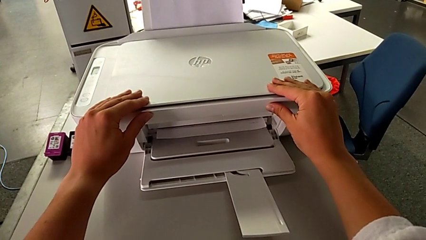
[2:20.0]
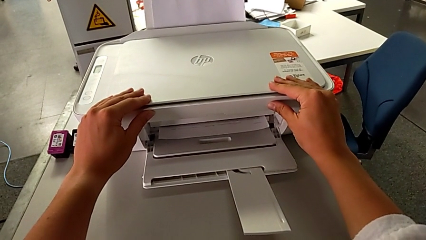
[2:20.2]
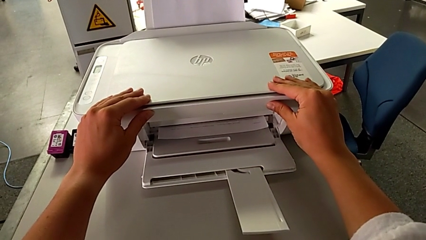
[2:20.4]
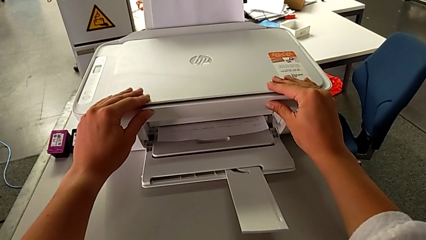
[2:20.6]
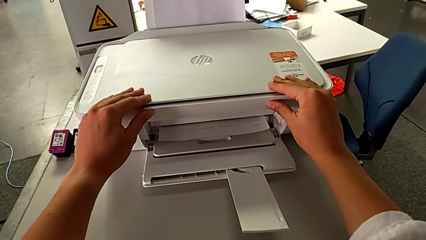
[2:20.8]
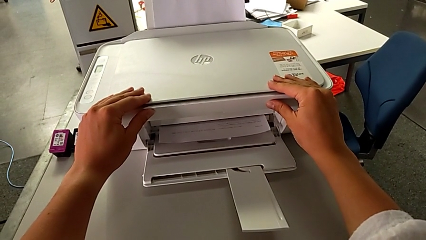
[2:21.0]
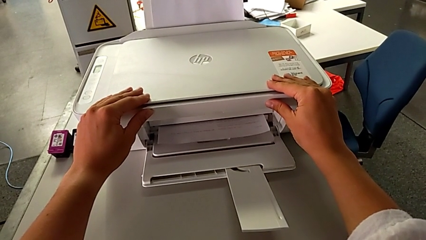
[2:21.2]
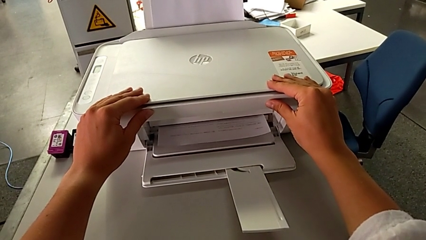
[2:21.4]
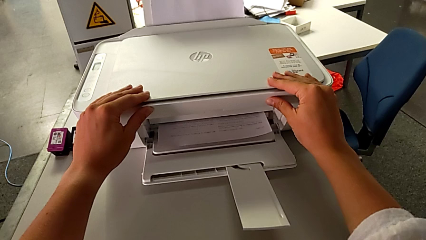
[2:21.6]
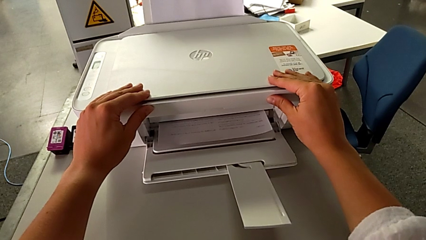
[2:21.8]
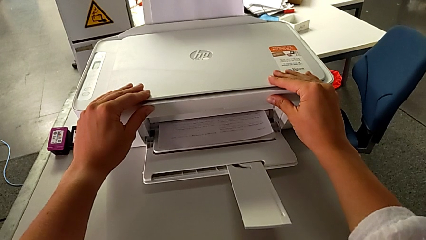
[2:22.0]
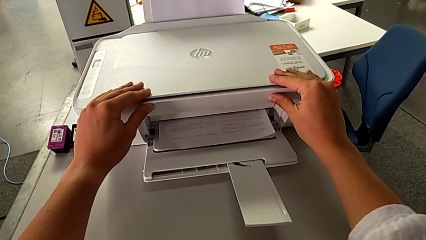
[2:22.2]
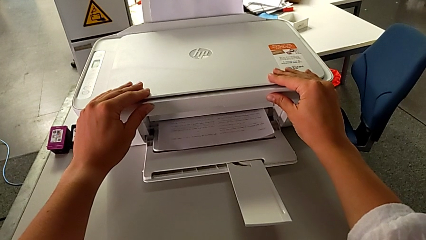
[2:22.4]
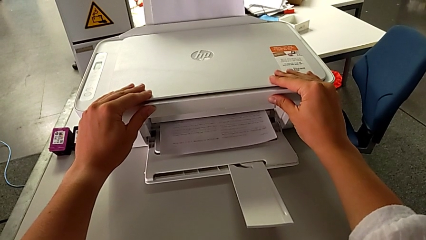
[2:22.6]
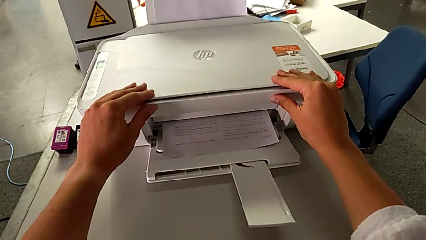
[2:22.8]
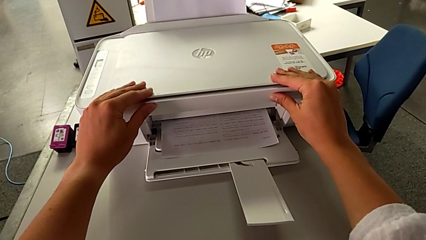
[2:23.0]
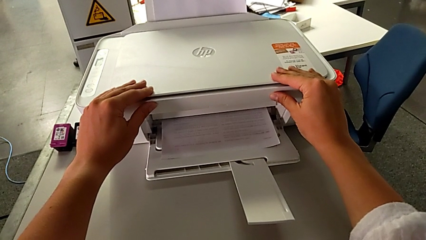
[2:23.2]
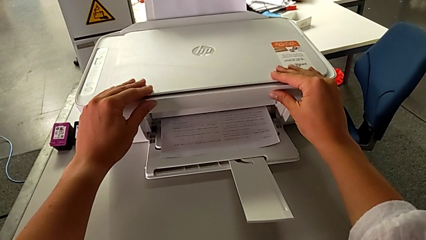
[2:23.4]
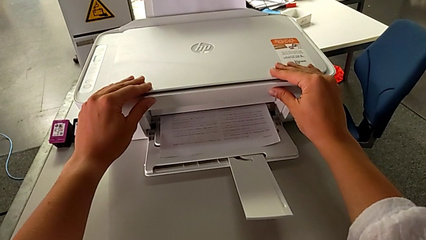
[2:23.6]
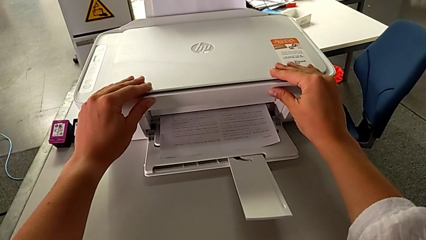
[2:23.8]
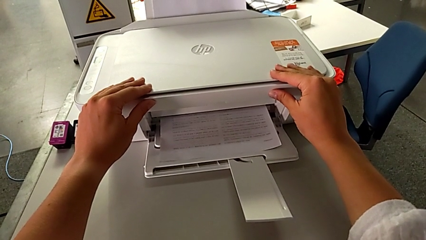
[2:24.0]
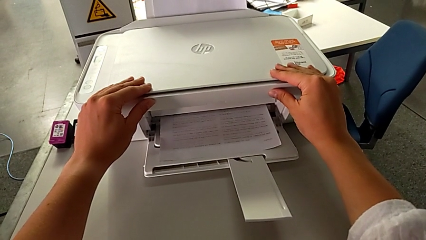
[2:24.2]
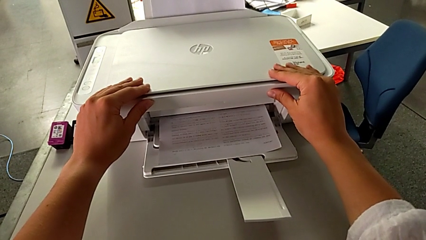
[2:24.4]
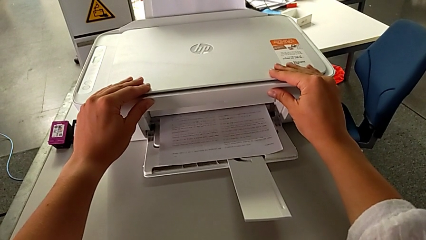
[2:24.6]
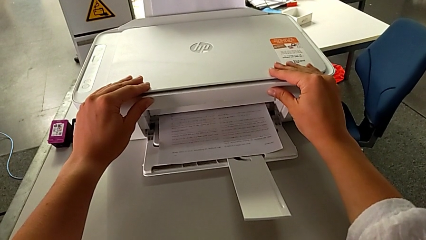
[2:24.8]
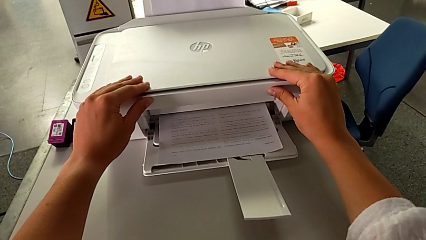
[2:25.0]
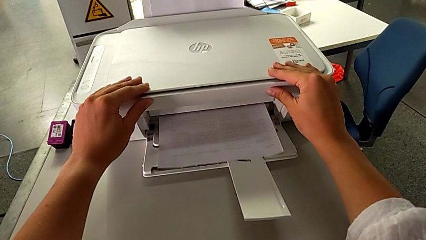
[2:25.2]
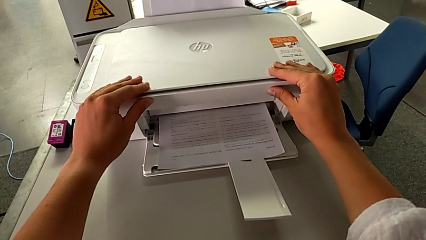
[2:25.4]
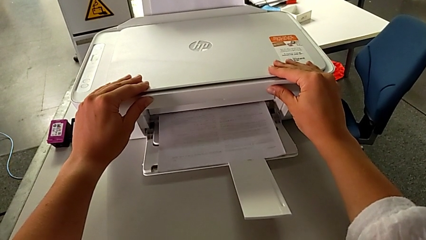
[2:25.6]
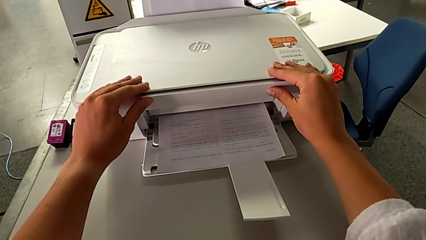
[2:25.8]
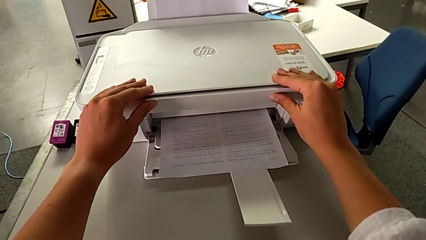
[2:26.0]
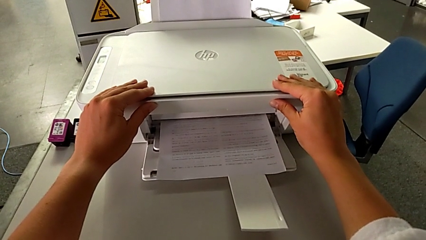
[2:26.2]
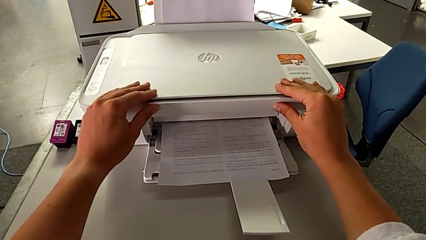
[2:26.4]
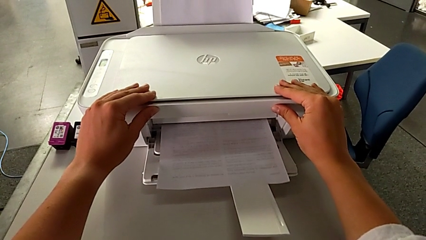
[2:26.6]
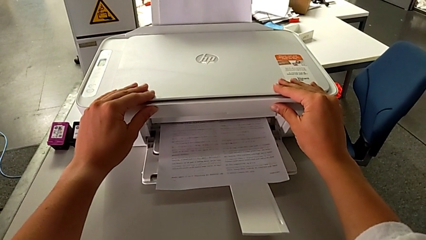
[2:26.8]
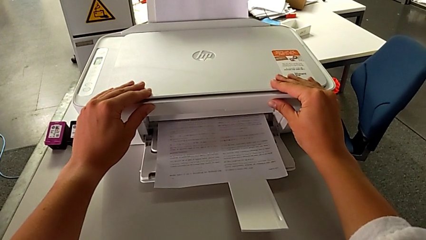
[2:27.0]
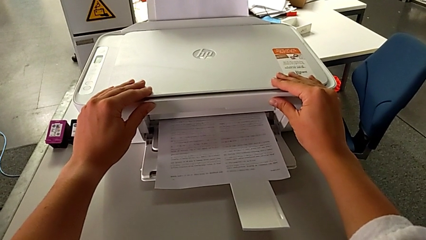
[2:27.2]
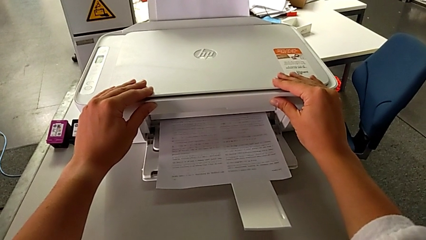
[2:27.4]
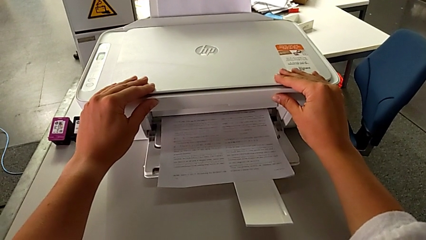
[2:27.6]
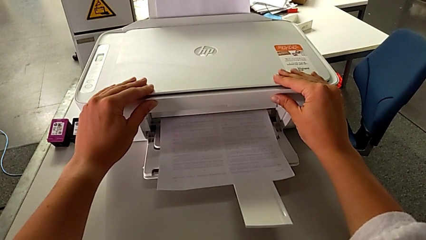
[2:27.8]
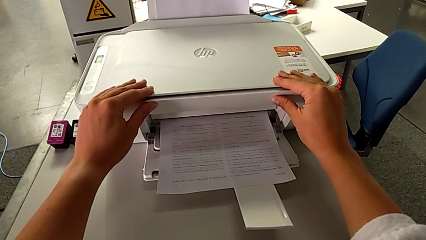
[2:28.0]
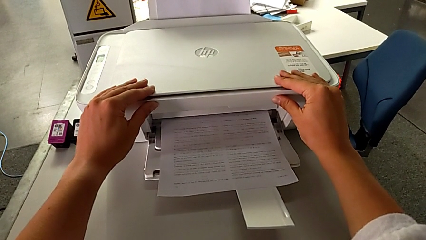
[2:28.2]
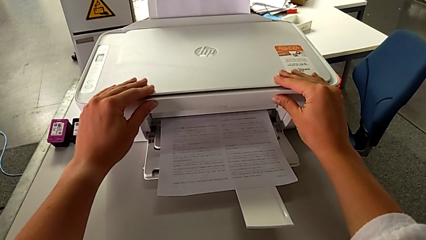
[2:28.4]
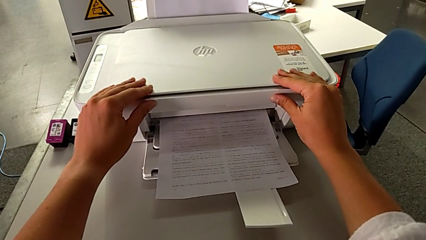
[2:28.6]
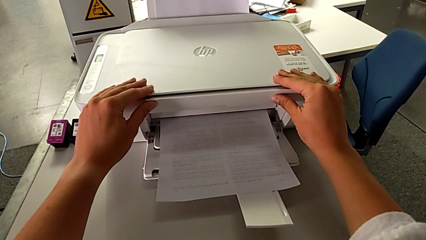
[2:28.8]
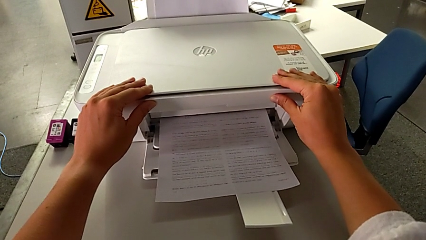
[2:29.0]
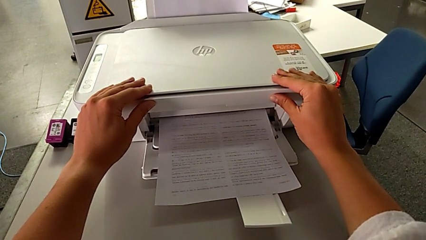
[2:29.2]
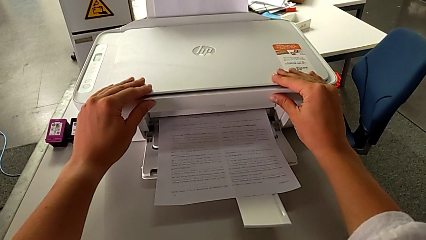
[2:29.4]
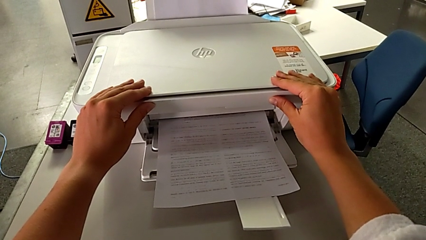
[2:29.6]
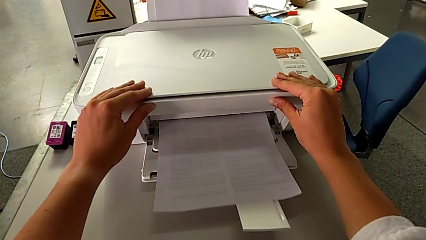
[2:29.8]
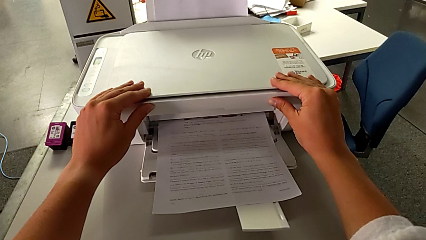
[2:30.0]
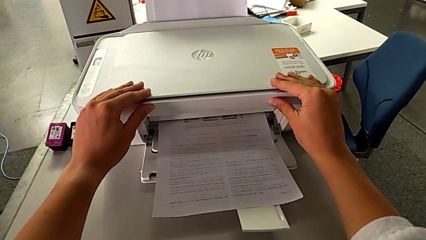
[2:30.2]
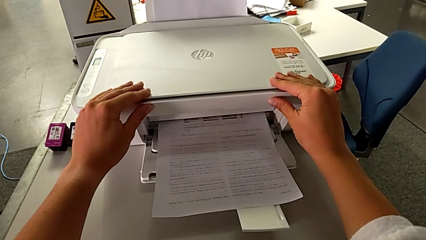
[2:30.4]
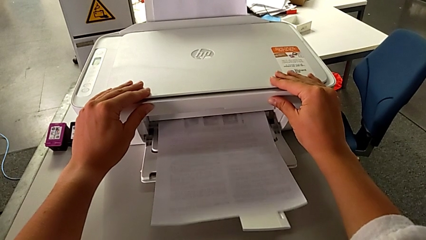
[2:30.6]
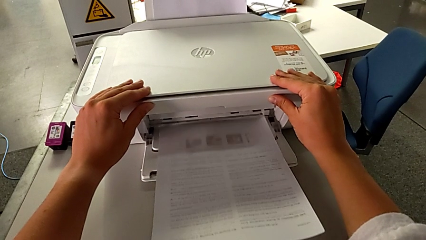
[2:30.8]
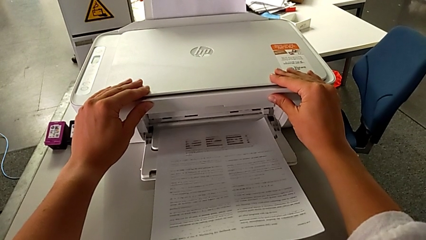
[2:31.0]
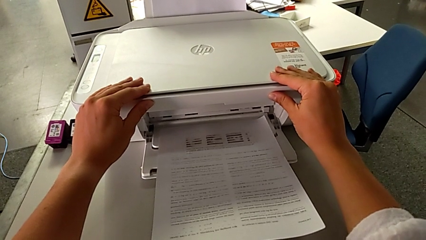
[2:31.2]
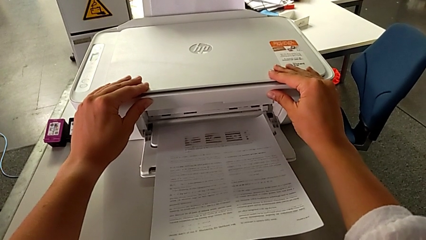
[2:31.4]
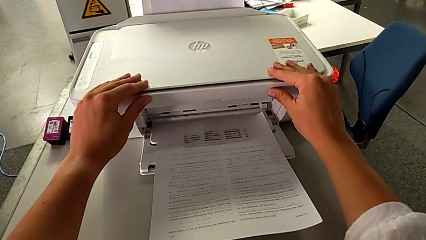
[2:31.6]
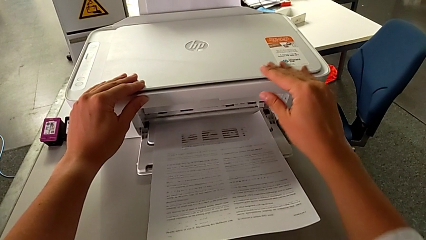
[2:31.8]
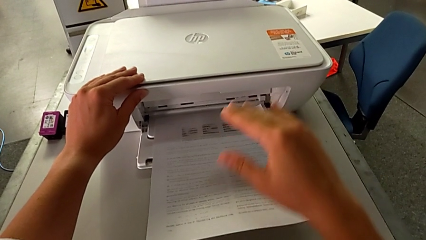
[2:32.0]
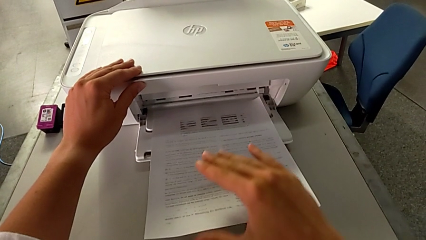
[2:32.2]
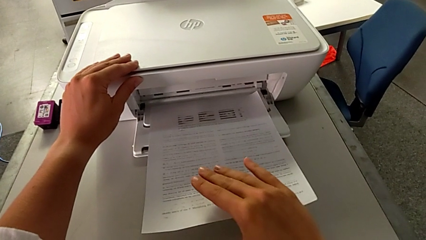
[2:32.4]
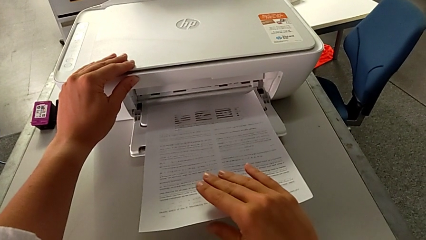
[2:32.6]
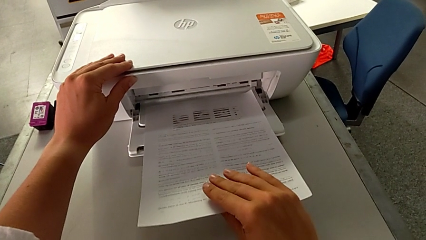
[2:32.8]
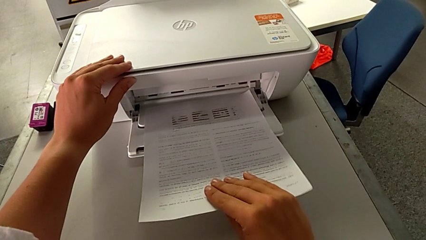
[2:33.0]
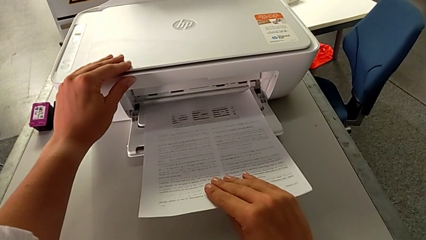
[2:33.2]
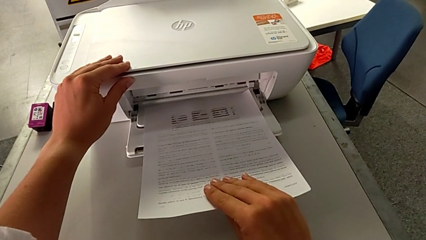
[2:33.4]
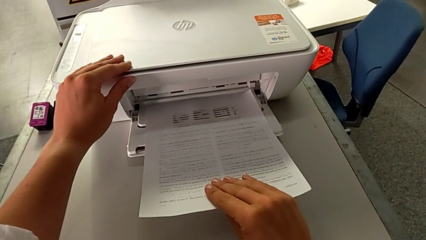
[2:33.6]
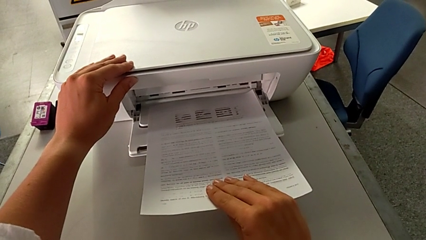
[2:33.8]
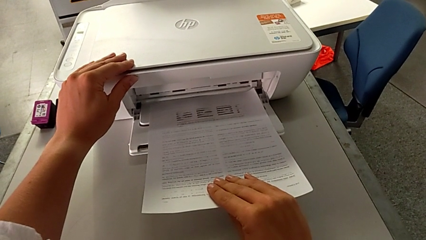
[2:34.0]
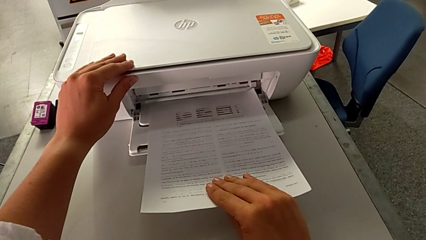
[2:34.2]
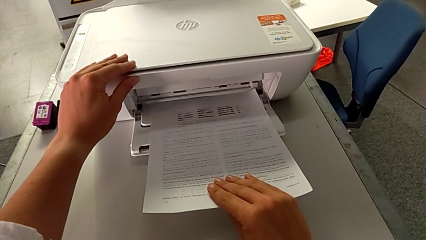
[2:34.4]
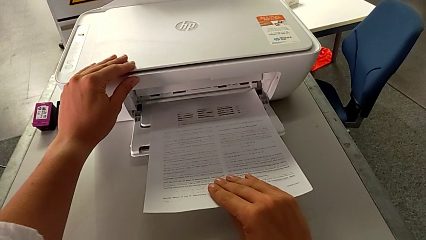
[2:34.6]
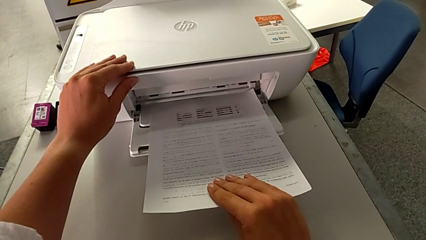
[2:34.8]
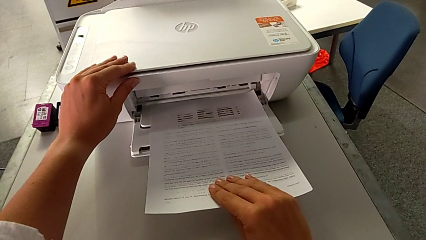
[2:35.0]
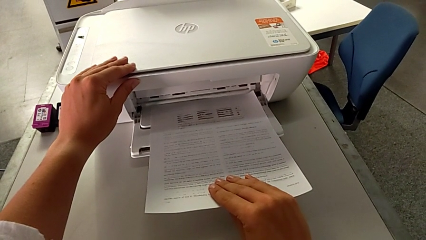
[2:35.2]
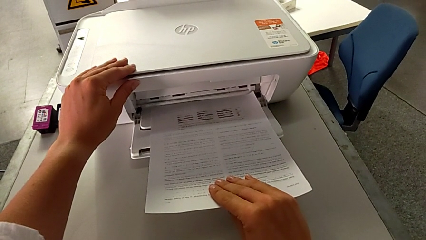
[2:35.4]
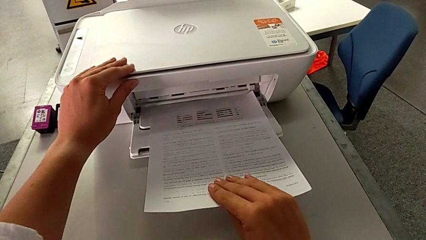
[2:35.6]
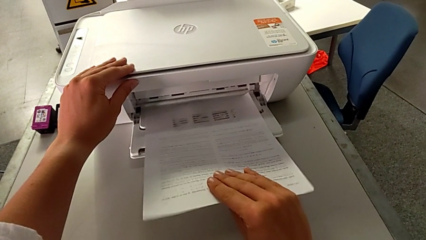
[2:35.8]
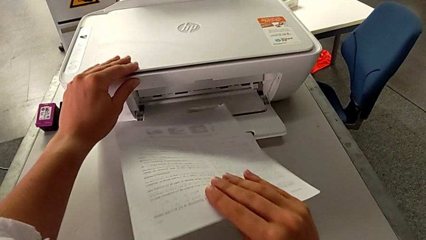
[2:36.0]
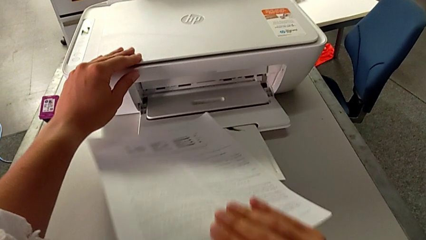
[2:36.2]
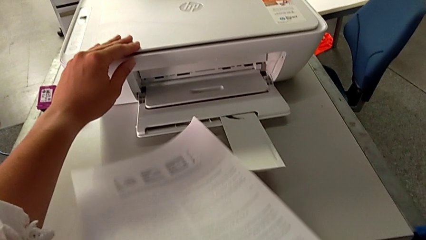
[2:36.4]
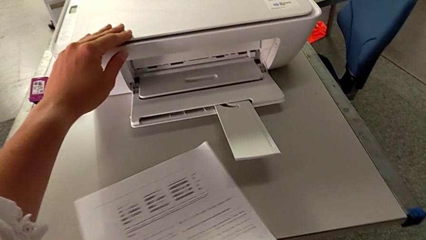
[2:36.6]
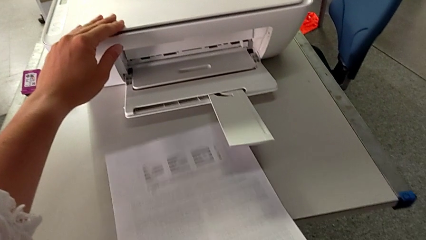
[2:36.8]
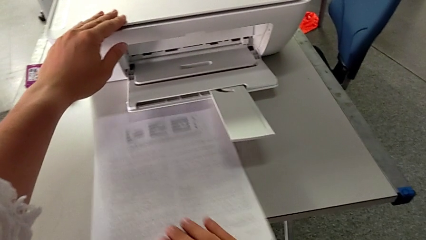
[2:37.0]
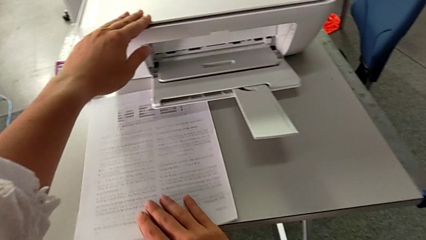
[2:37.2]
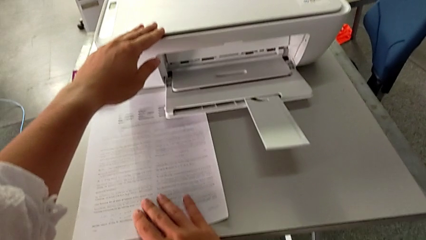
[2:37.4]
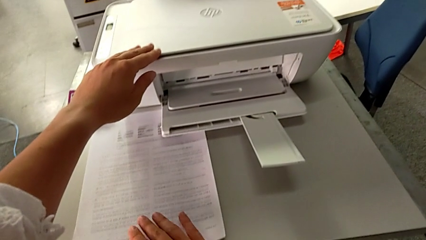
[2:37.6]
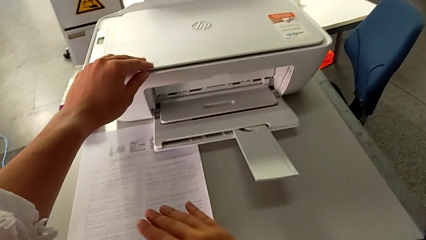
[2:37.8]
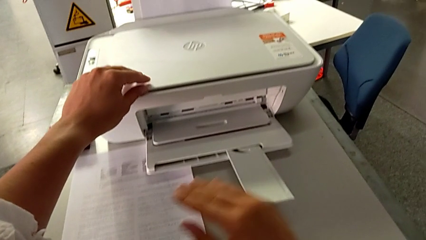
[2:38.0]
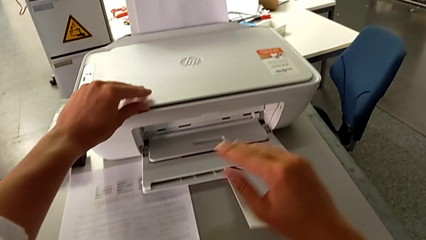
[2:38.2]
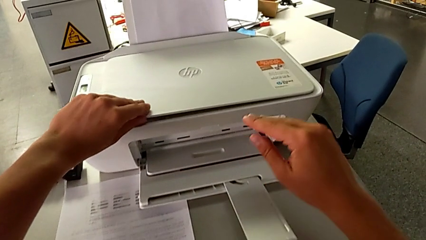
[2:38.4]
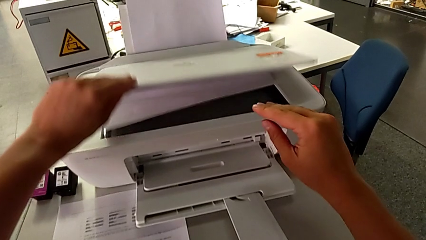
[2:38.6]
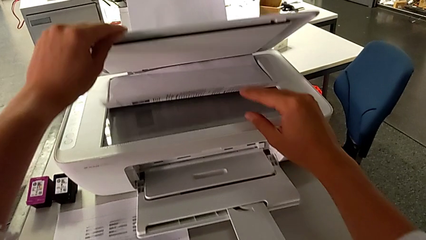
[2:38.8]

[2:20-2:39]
The camera wearer is making a copy of a white and black paper. They grab the copy, withdraw it and open the copy gate.
